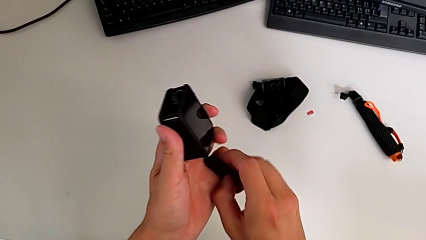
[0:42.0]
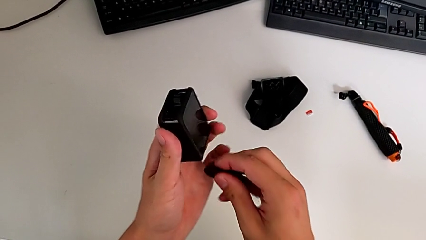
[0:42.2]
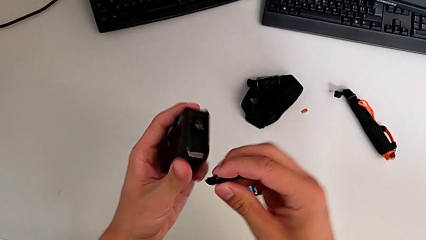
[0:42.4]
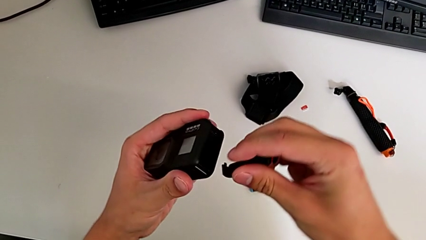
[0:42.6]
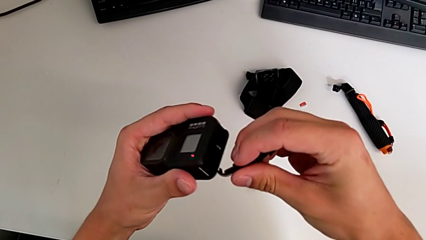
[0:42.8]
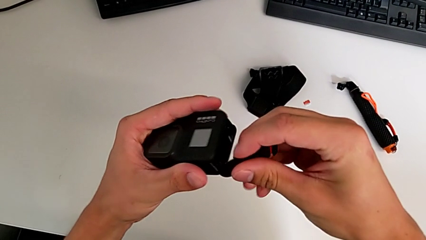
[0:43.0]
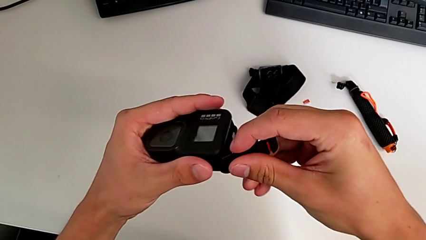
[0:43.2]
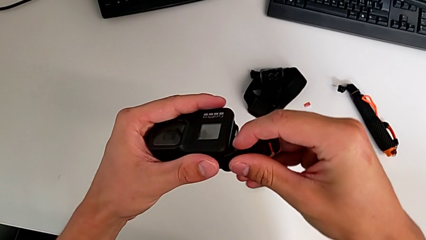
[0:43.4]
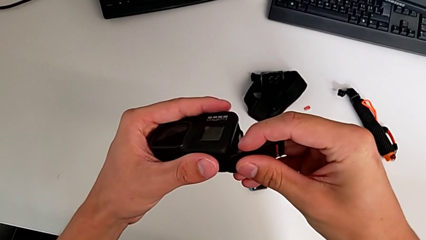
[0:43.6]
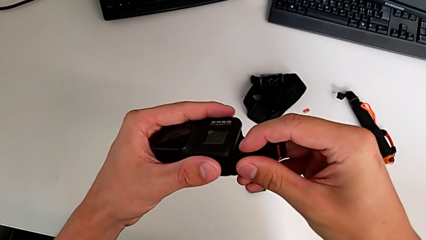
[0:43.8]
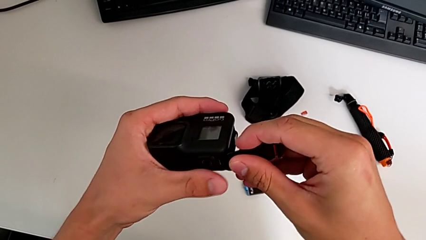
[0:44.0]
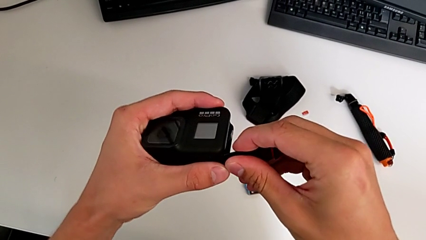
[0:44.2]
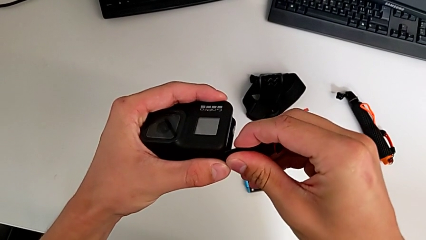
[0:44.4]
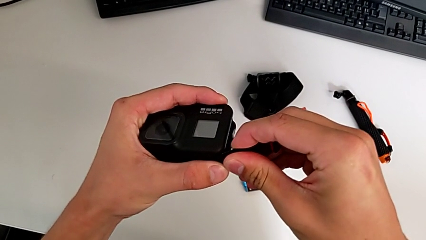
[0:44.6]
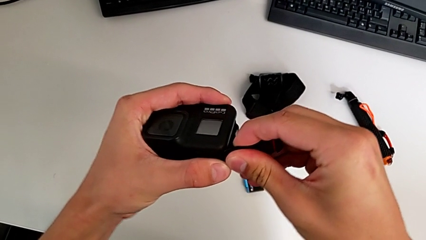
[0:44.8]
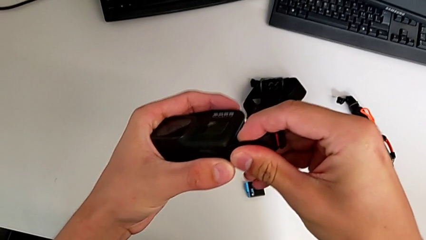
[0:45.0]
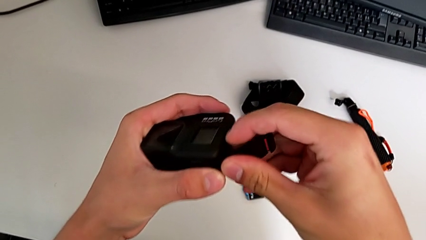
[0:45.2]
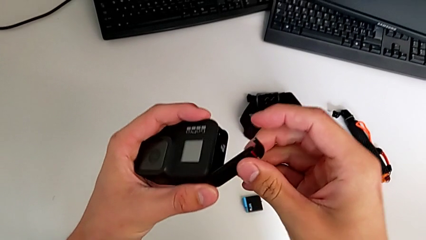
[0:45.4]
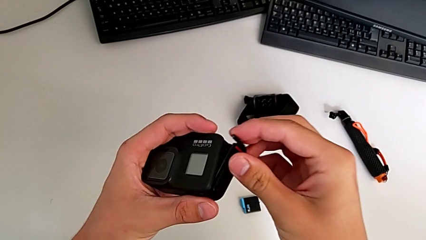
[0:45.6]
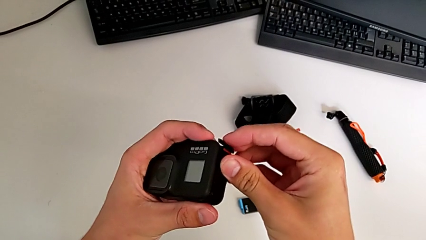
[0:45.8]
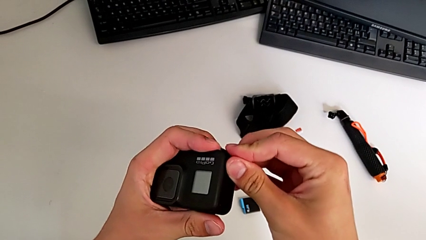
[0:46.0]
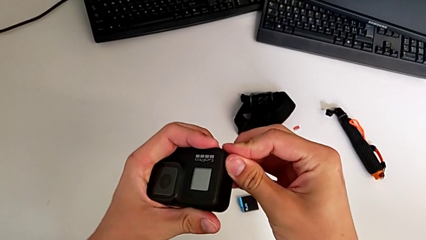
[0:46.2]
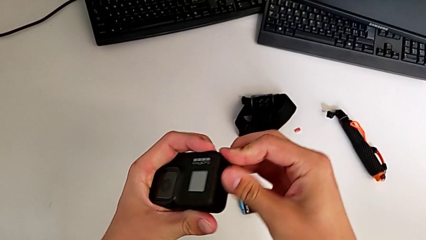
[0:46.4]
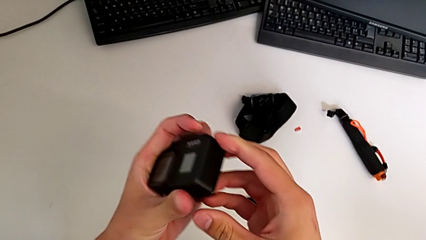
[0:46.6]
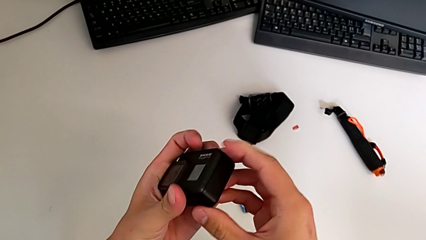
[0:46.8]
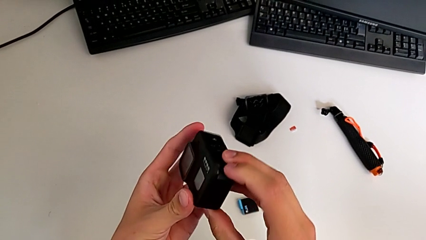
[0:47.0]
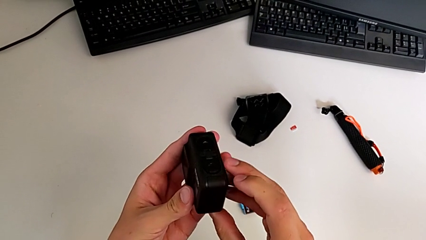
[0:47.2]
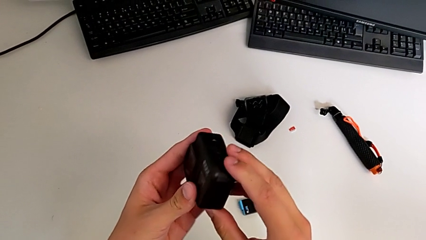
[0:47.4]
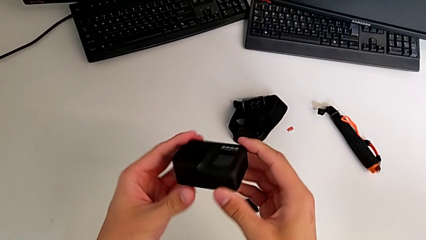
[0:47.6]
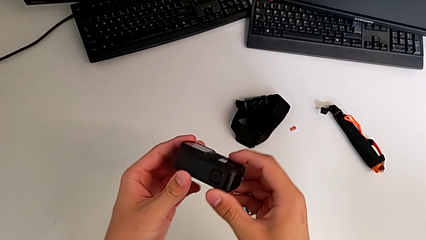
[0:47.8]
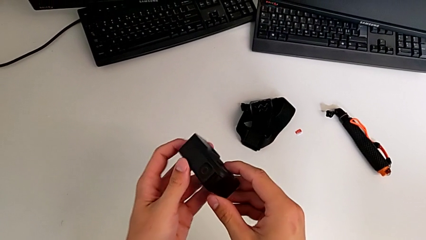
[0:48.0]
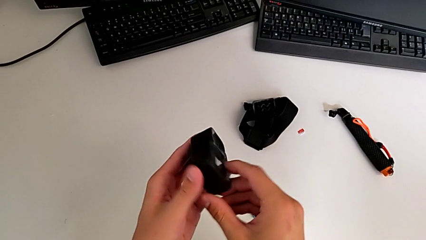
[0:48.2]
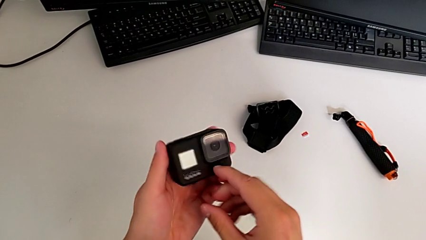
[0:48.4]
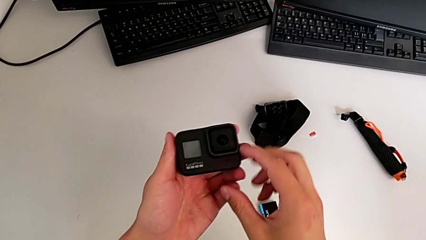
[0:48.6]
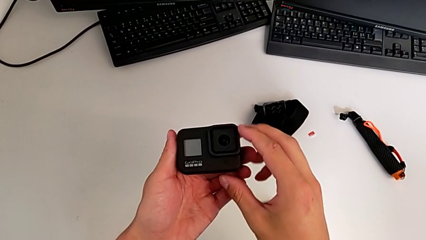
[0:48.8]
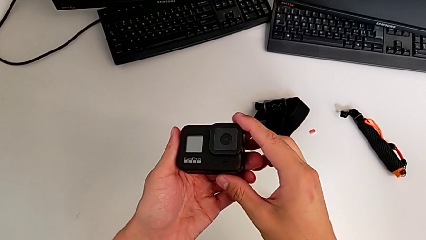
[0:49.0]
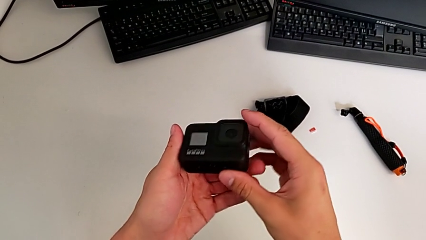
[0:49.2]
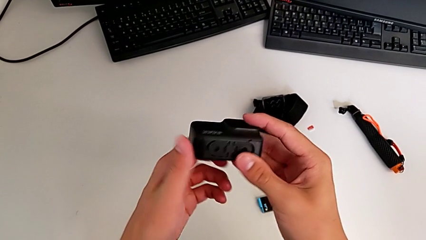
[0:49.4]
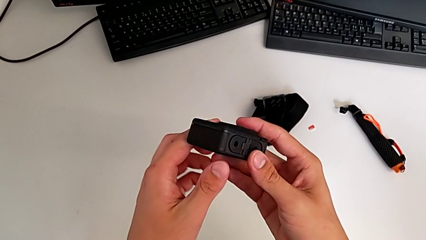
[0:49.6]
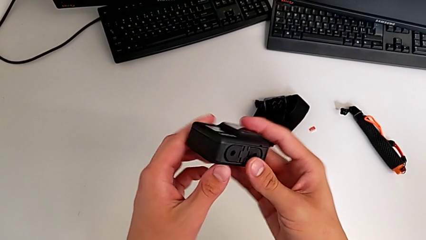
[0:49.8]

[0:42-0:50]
The camera wearer is exchanging the old battery of the GoPro for a new one. They close the GoPro and flip it.

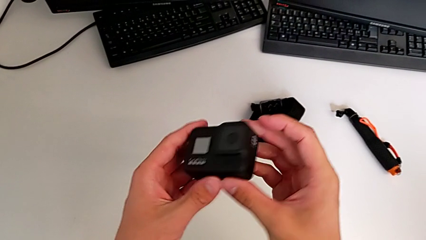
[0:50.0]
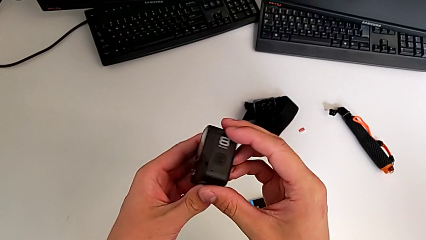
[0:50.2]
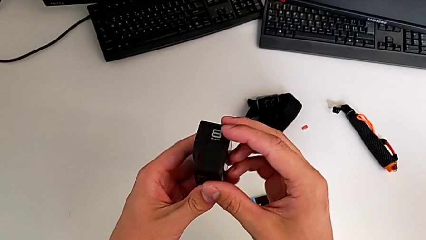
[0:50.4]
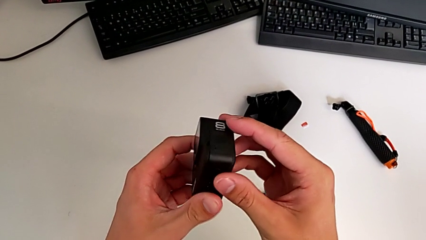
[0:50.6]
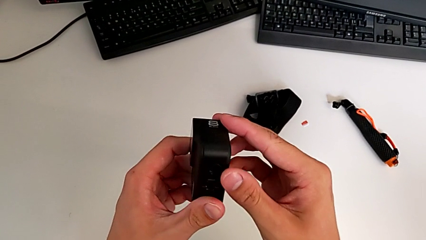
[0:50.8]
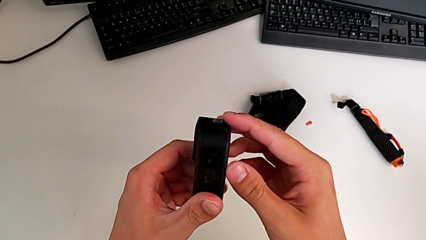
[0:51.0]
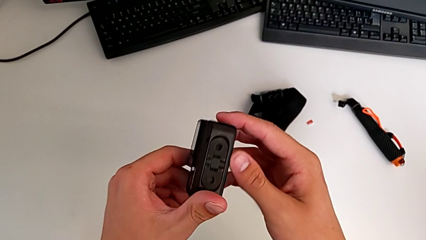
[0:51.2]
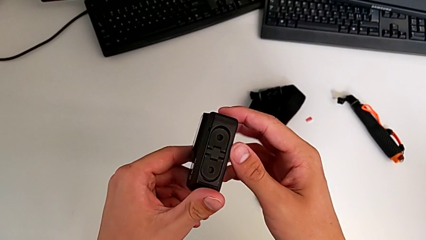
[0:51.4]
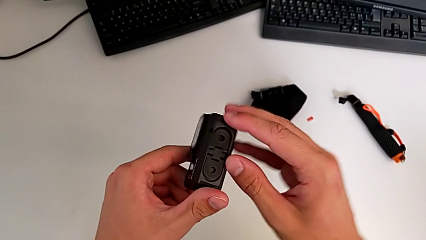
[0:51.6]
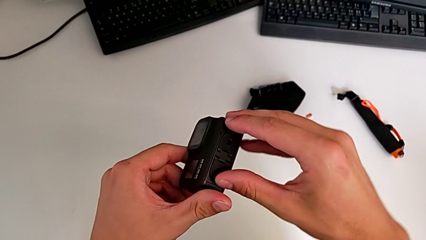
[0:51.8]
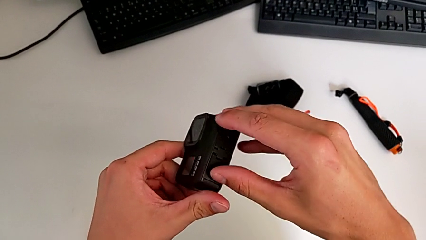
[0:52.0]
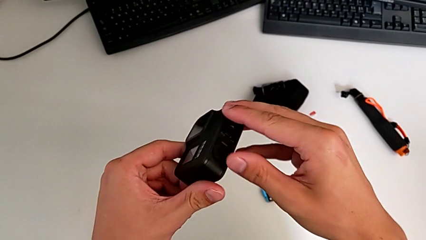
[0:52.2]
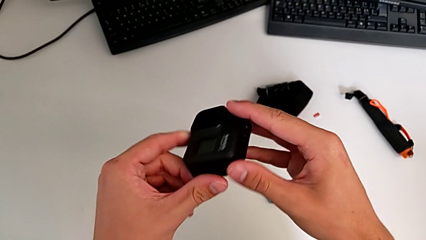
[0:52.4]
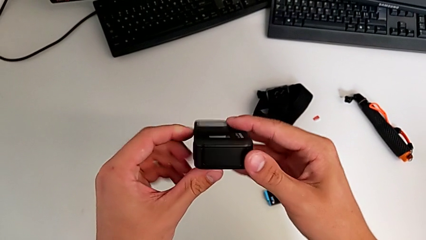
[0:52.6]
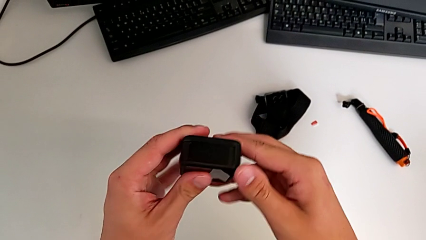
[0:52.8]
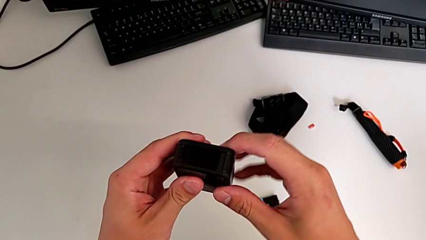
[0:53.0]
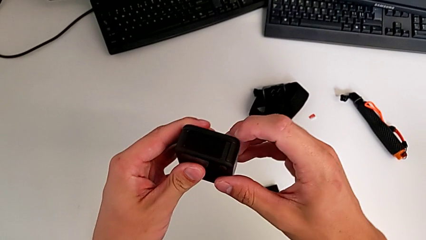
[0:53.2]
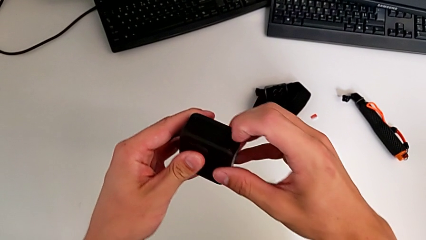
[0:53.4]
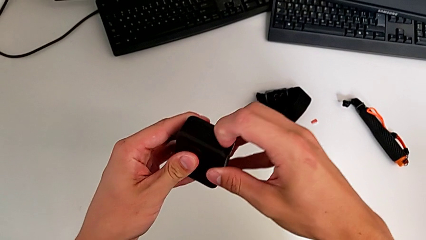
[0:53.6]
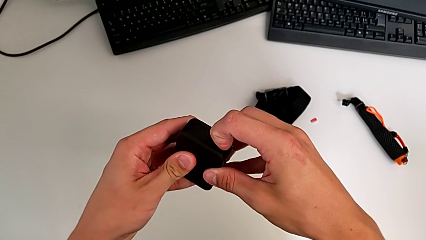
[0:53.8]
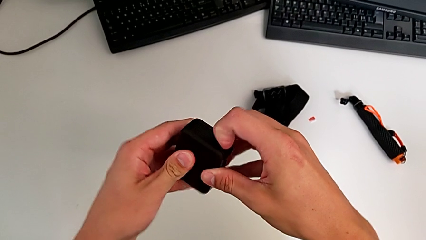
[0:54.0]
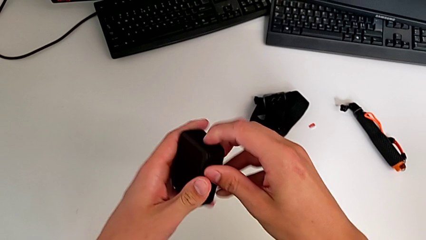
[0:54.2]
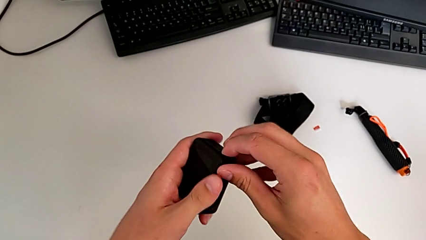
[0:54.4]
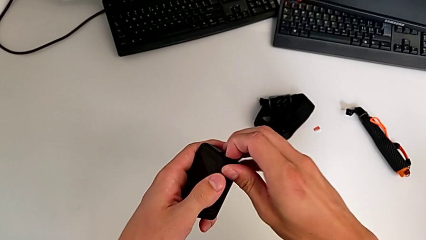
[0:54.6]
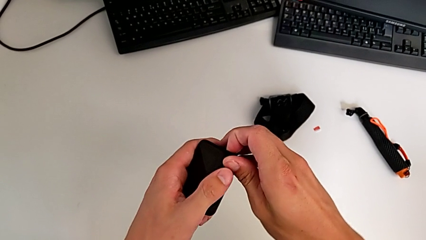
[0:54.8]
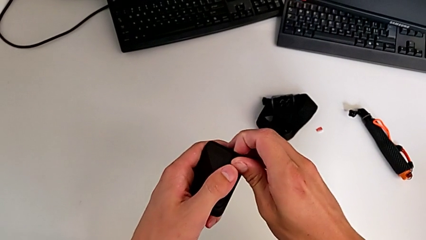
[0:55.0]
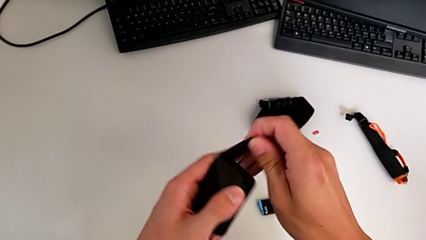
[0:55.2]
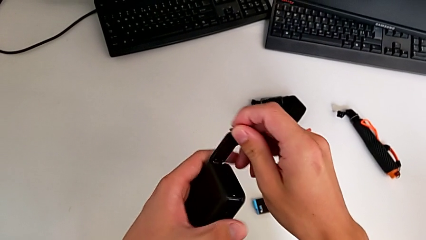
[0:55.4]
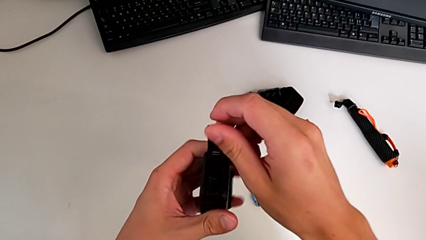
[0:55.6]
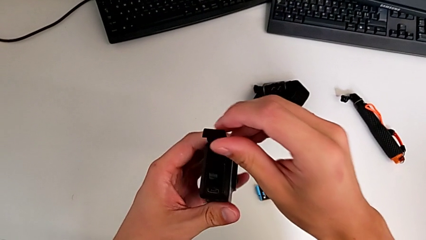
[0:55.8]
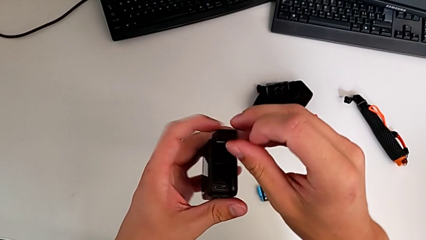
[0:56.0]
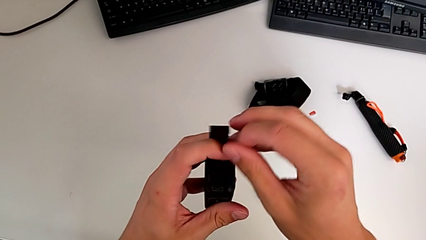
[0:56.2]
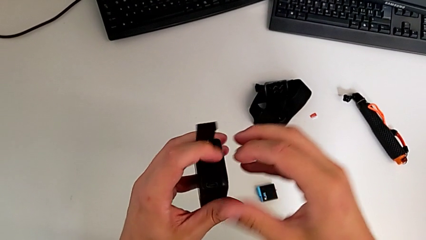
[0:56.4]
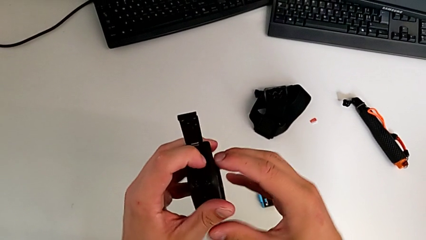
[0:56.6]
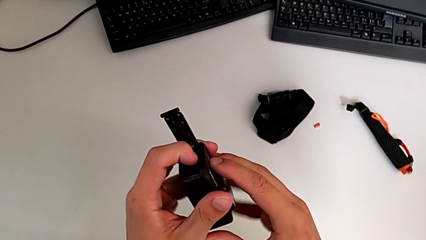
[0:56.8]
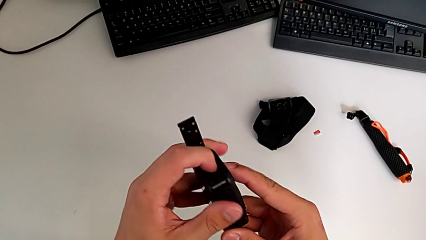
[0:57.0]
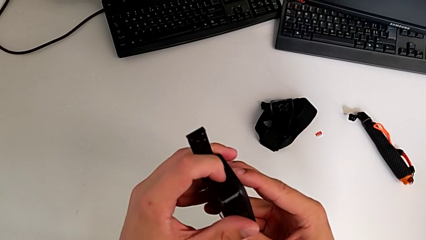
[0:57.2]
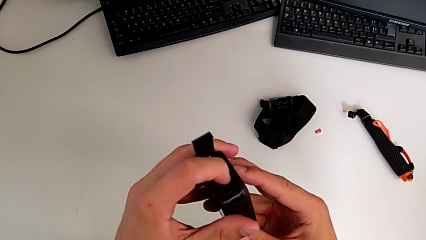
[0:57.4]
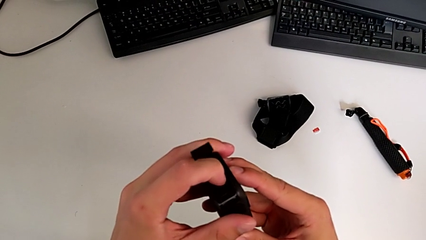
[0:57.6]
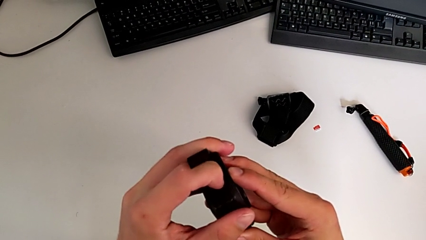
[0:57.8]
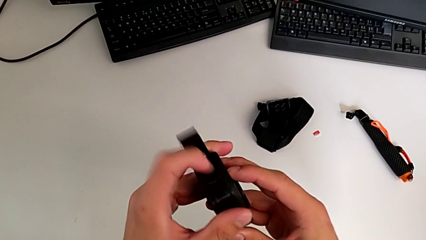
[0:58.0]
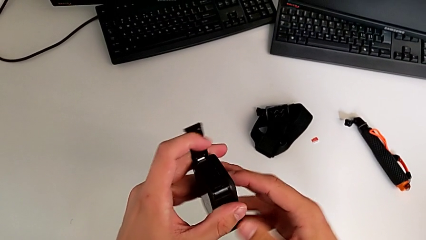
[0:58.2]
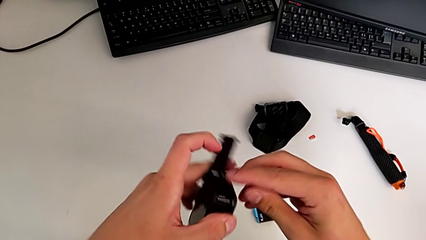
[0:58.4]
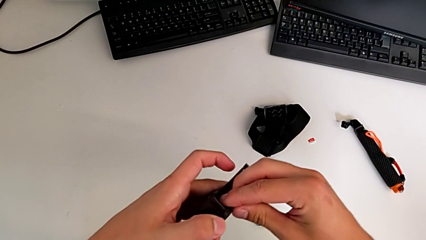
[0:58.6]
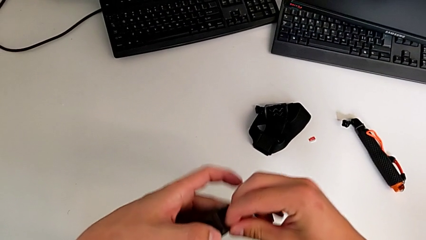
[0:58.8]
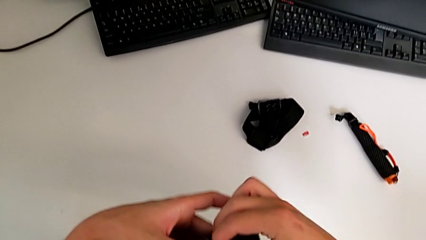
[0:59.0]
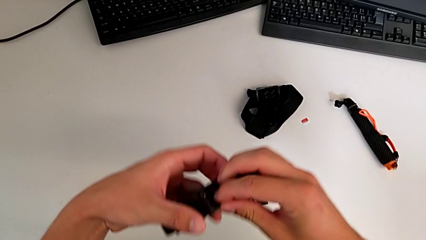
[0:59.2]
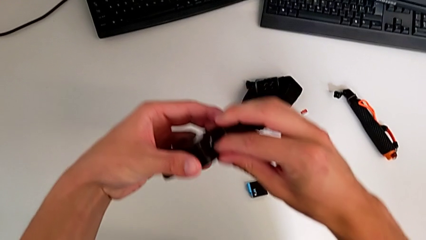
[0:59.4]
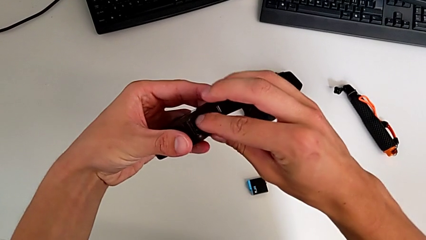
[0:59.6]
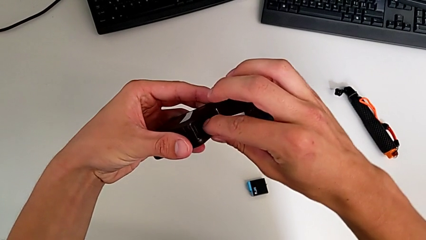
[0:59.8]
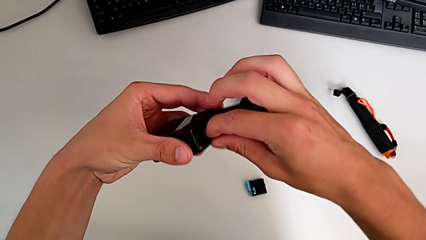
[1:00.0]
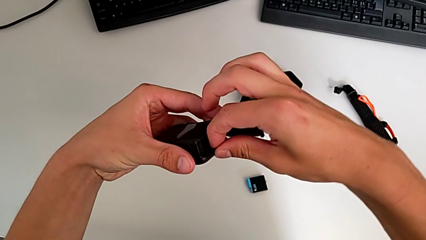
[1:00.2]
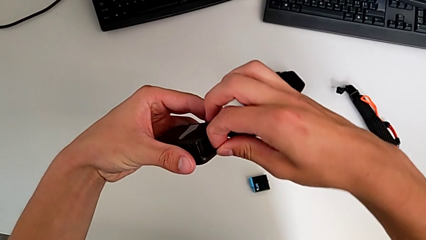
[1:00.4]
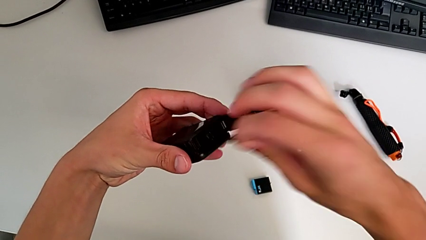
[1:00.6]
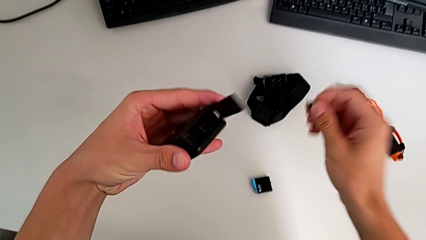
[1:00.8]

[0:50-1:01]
The camera wearer is exchanging the GoPro's old micro SD card for a new one. They inspect the GoPro, open it, push the SD card and pull it.
